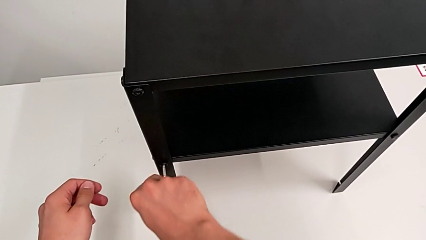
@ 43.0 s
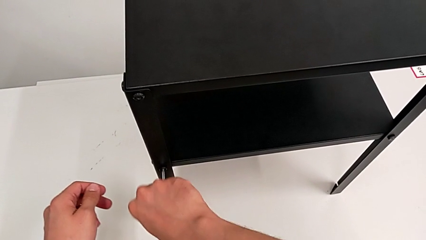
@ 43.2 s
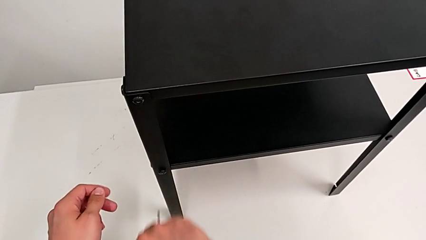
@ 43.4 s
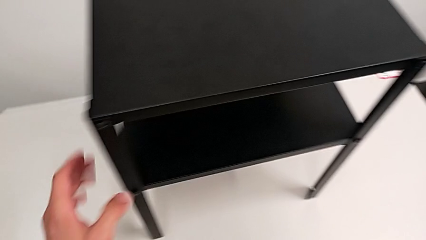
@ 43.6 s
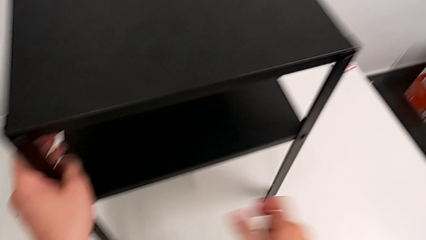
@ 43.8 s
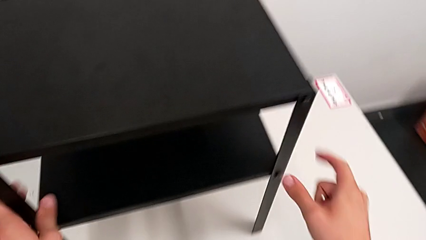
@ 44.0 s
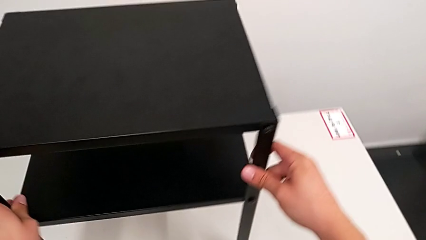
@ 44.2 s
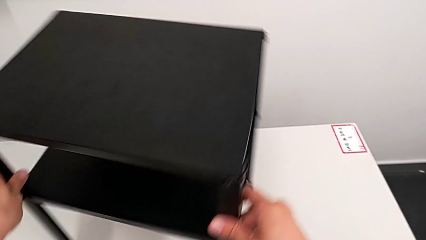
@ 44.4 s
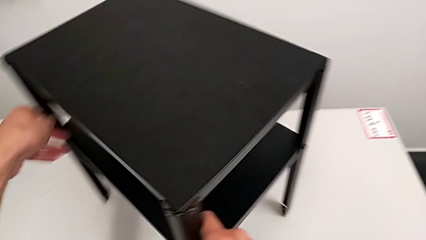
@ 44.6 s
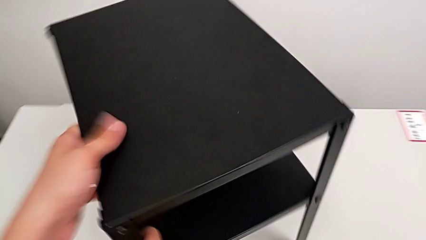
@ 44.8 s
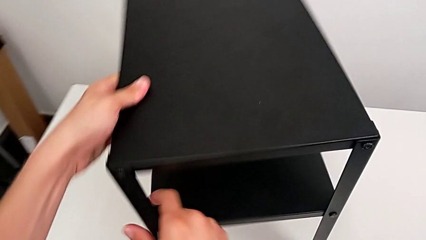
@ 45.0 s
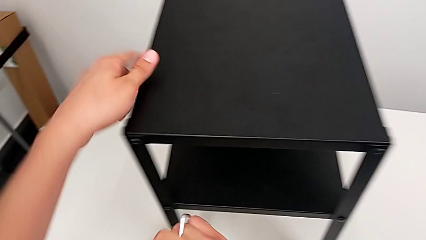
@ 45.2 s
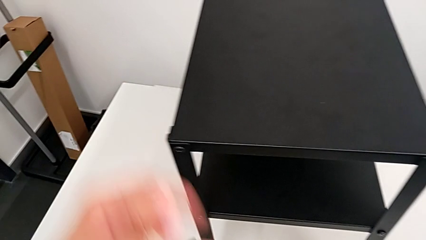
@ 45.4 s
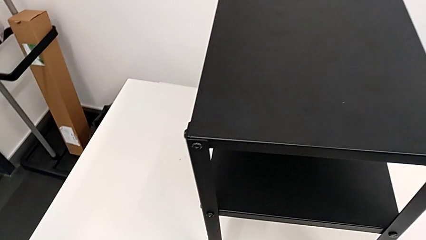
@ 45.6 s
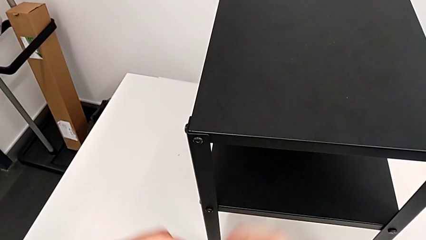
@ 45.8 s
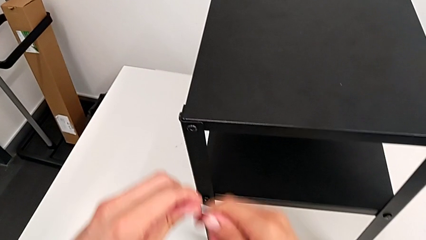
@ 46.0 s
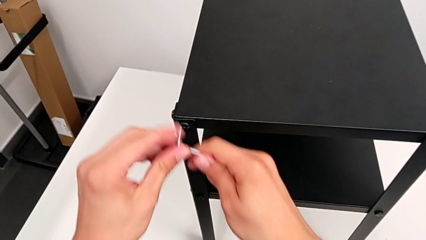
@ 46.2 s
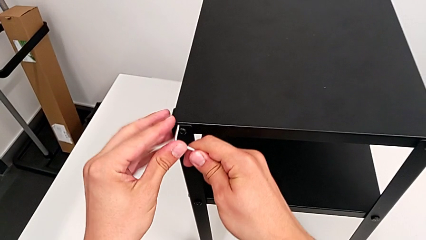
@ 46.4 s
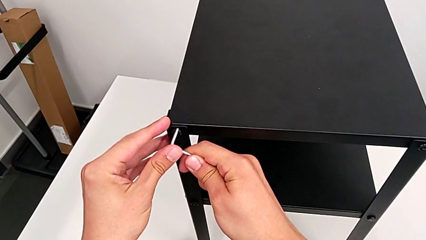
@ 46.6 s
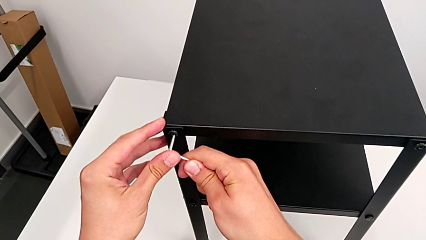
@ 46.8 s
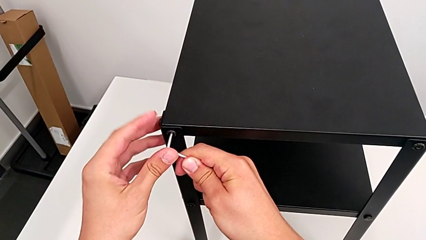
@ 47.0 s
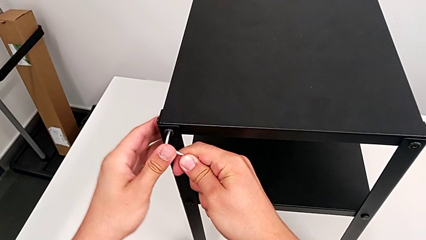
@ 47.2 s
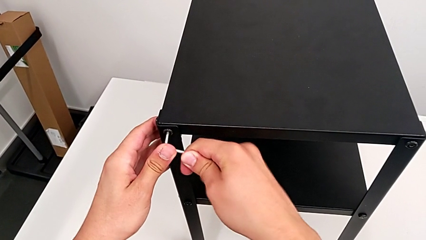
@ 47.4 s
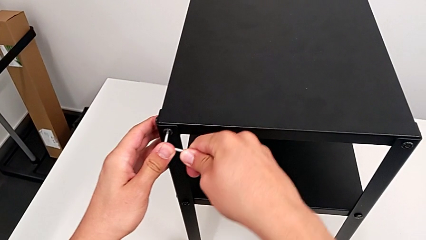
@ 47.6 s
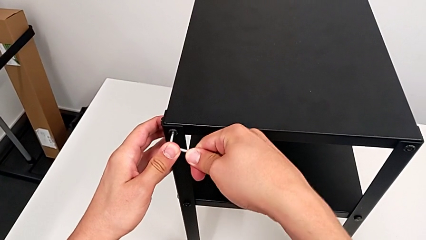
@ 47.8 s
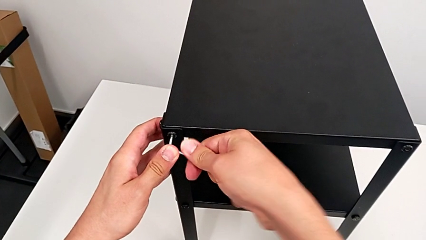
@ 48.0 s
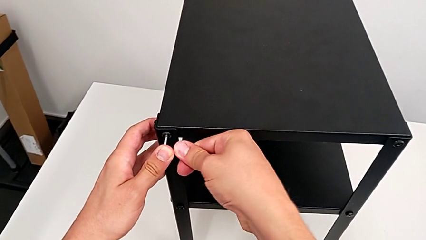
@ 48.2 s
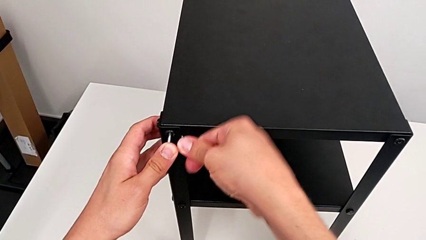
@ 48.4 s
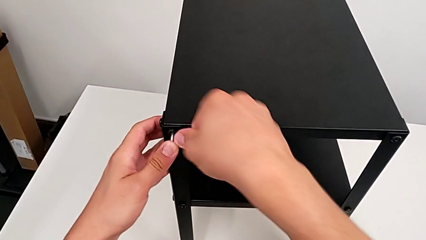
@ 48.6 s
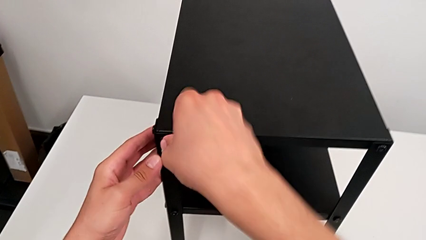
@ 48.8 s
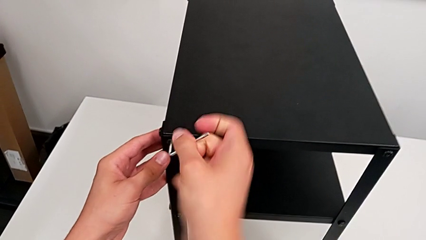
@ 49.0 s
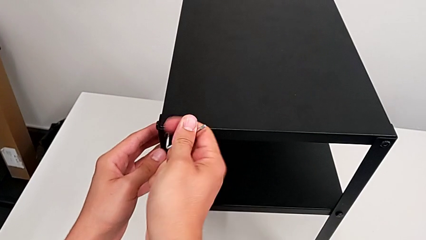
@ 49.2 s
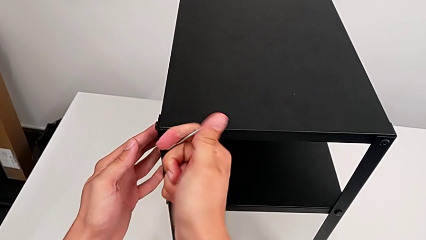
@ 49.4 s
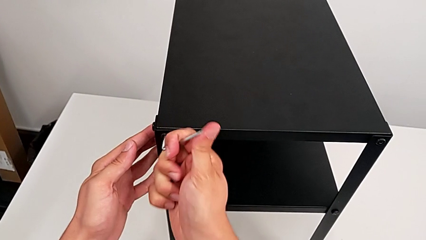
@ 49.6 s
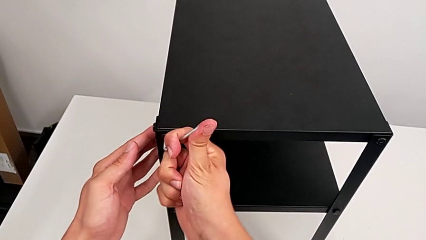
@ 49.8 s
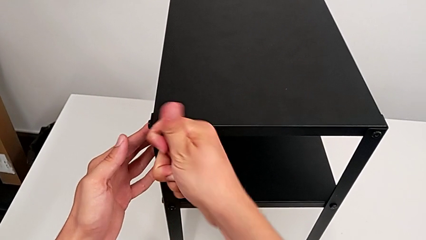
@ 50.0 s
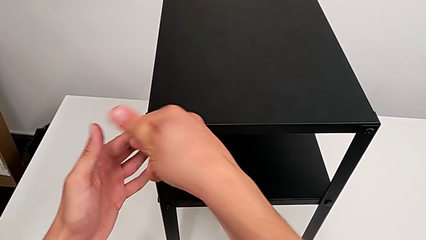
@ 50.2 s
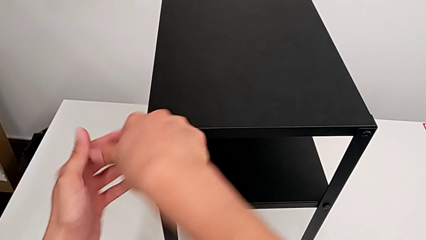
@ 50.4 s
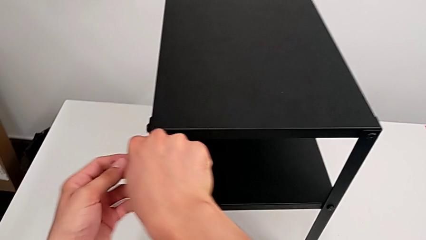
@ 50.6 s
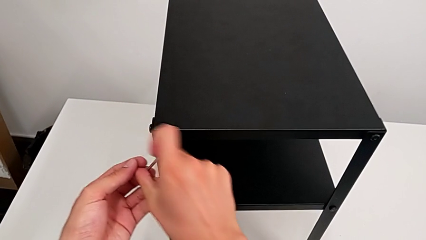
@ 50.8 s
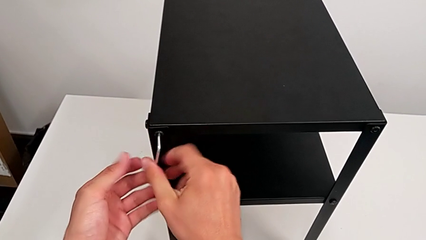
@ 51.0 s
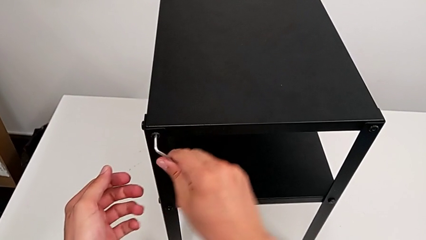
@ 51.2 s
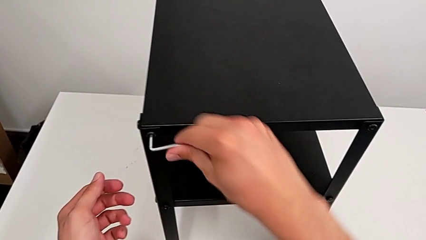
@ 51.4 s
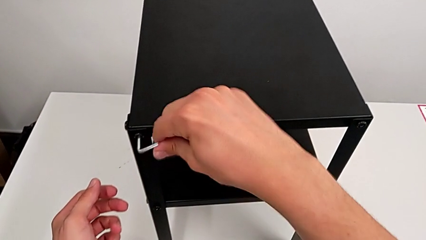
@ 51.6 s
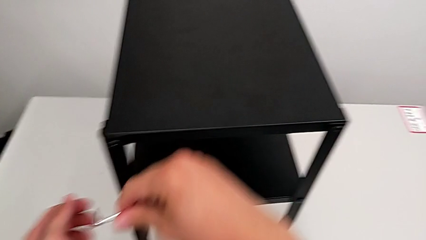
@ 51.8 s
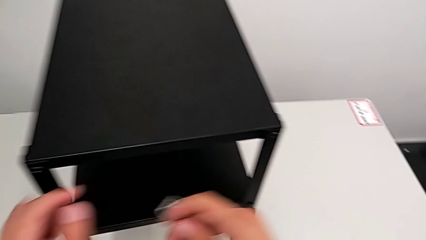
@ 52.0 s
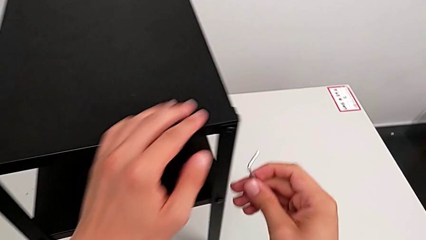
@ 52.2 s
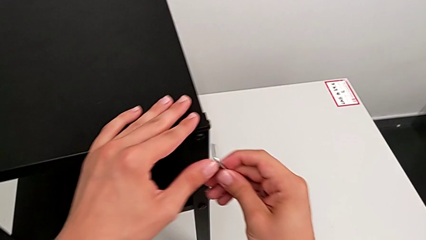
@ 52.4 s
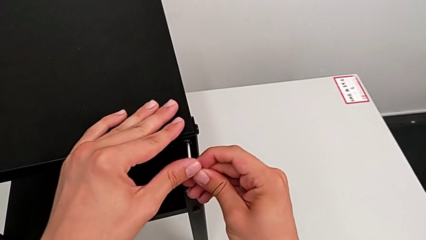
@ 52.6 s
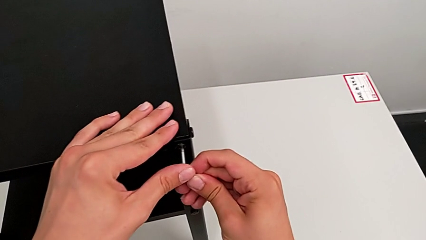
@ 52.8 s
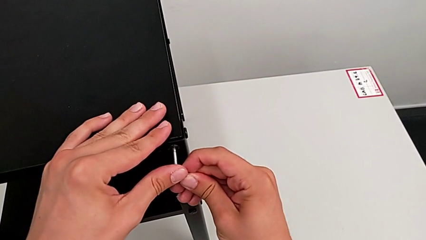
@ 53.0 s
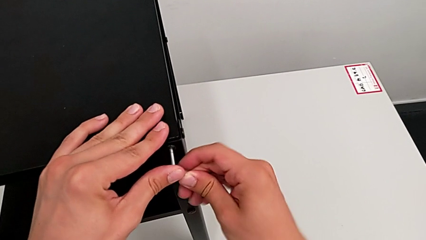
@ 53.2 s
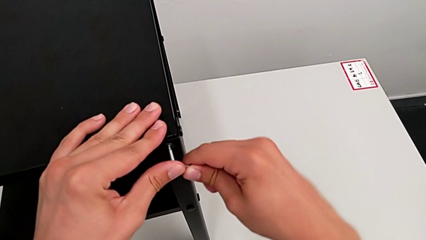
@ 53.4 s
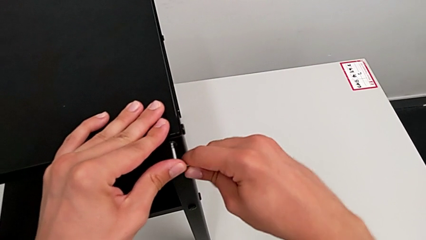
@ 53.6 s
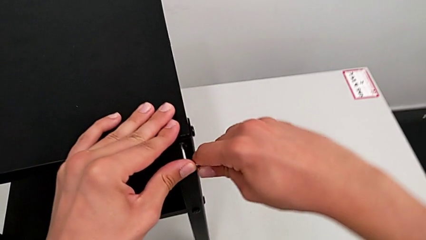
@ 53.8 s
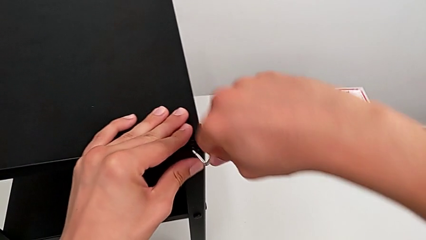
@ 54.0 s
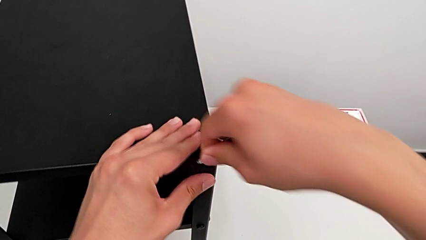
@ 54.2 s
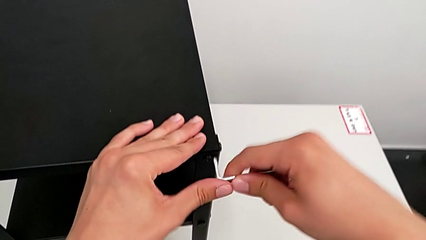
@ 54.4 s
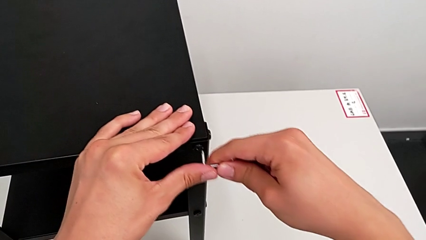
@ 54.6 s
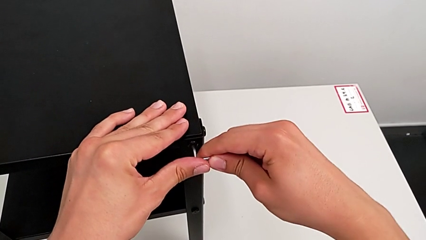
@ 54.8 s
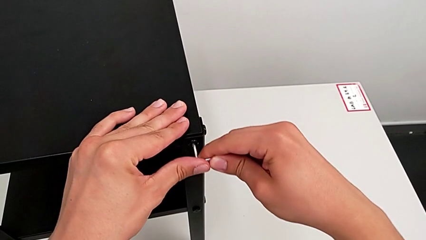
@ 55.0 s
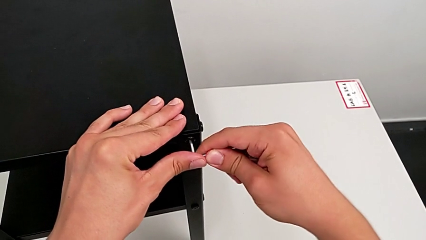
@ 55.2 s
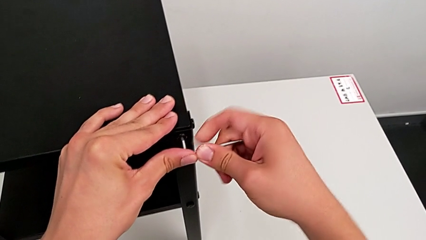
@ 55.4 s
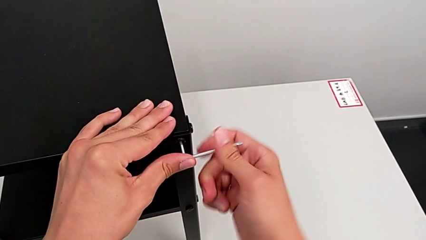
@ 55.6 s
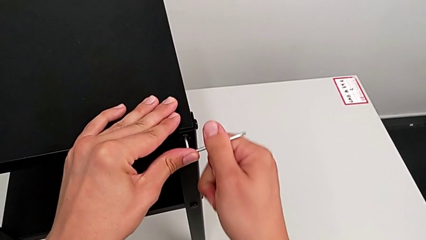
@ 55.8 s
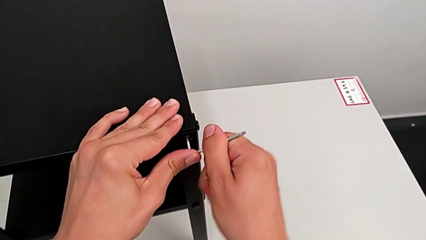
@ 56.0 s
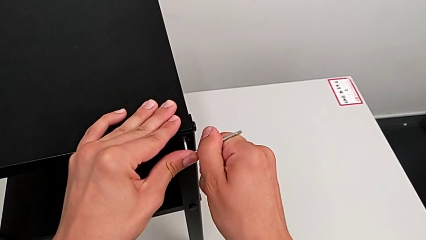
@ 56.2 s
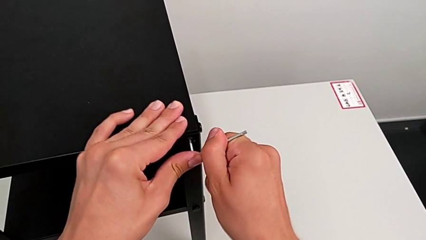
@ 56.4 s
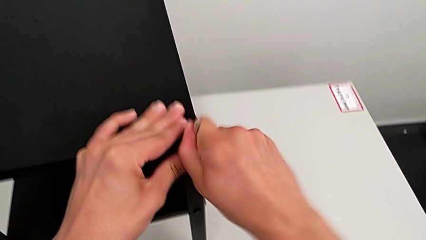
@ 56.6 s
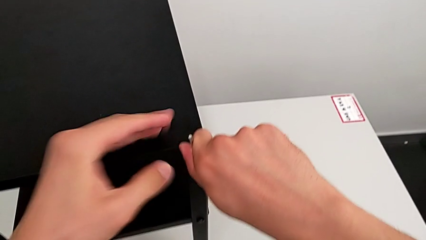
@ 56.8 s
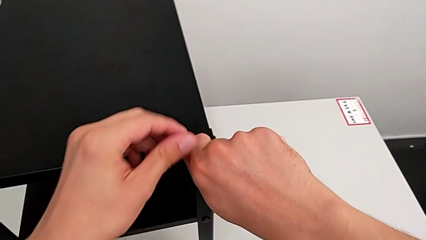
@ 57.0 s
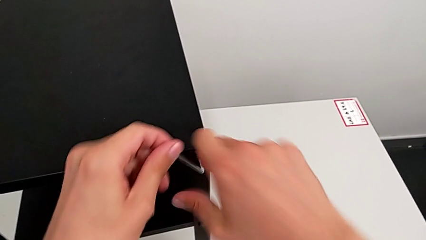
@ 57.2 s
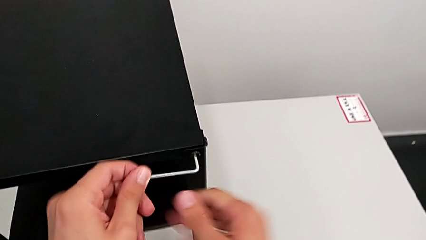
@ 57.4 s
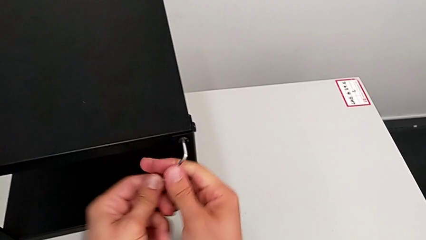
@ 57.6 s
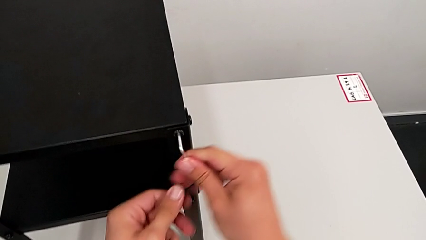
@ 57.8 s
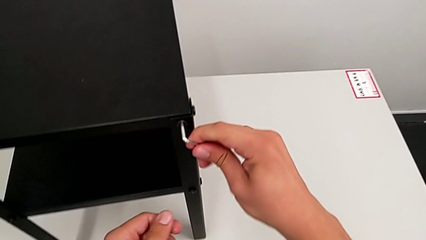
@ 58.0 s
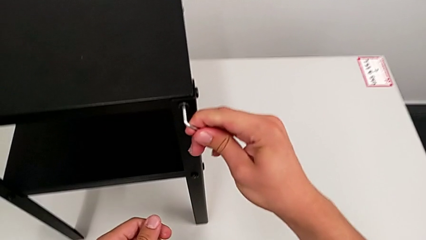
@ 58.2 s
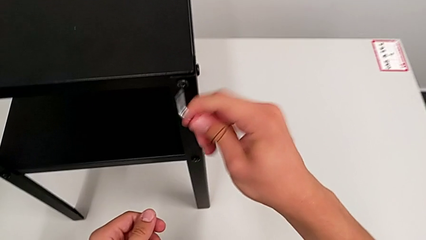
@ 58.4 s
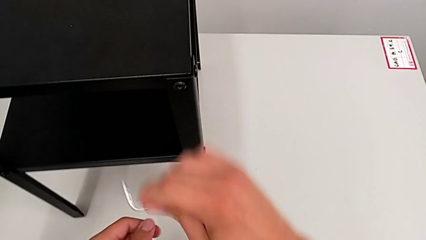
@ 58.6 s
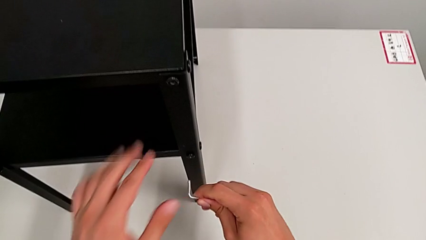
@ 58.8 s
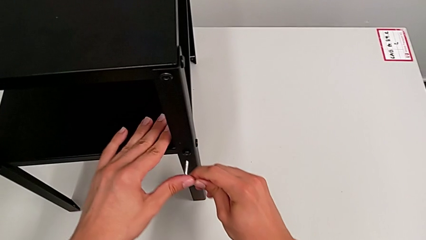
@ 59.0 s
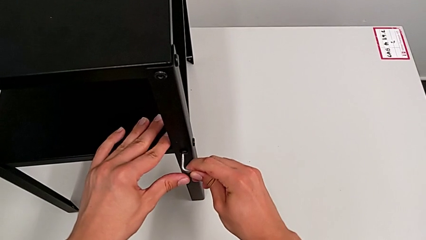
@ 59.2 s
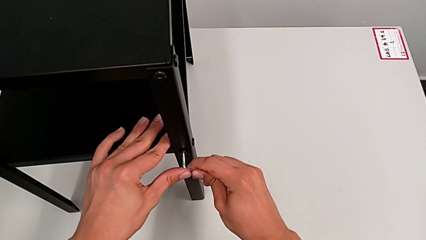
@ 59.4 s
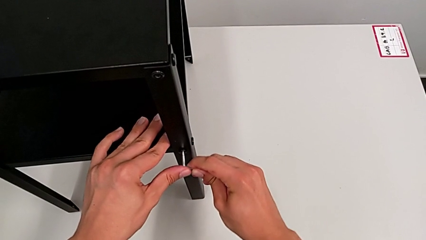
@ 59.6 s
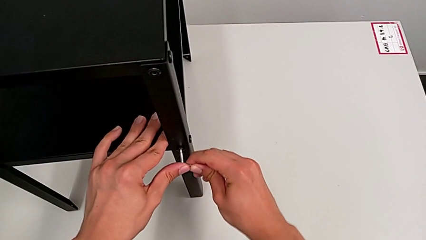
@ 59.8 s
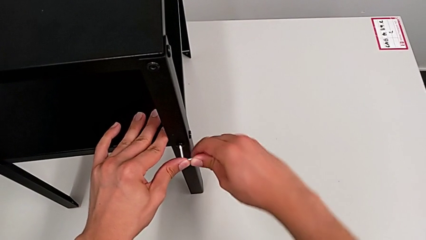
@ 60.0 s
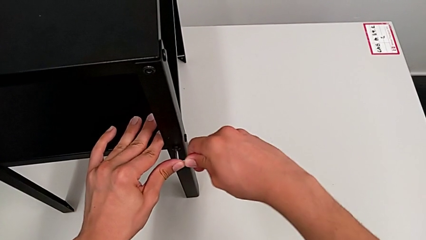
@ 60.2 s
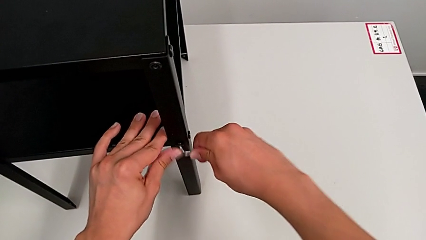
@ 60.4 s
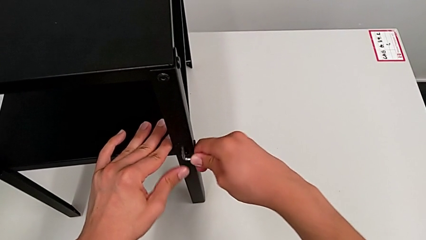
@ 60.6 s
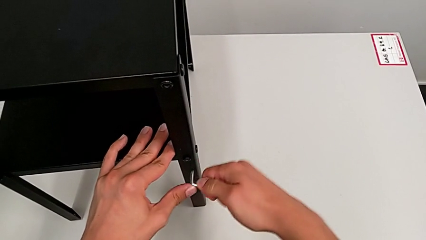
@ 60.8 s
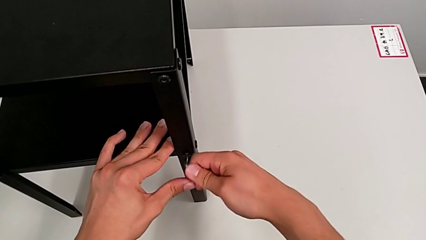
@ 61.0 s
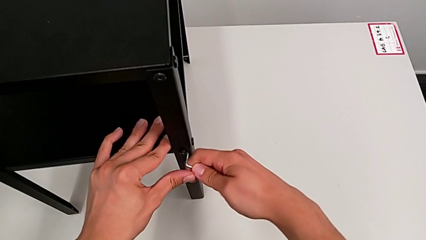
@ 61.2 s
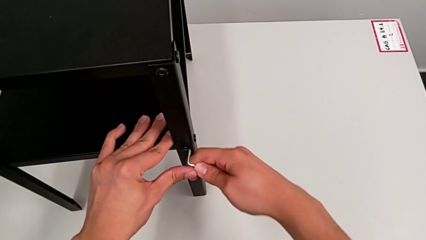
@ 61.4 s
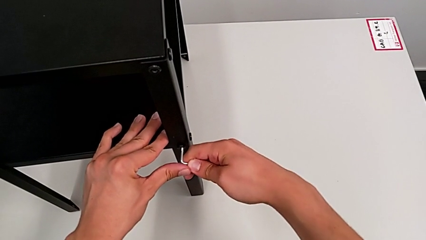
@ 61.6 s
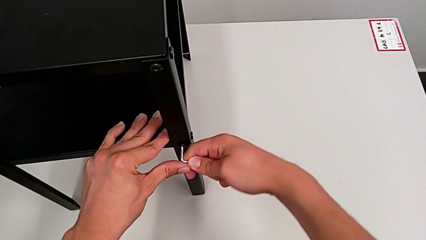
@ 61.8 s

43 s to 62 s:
The camera wearer is loosening the hex socket heads. They withdraw the Allen wrench, slide the nightstand, insert the Allen wrench, unscrew the hex socket head, withdraw the Allen wrench, insert it, unscrew the hex socket head, withdraw the Allen wrench and insert it.
